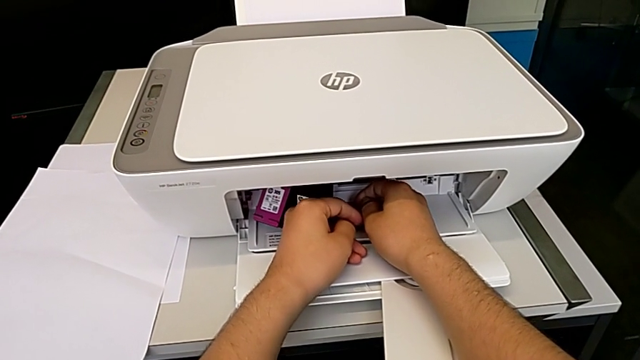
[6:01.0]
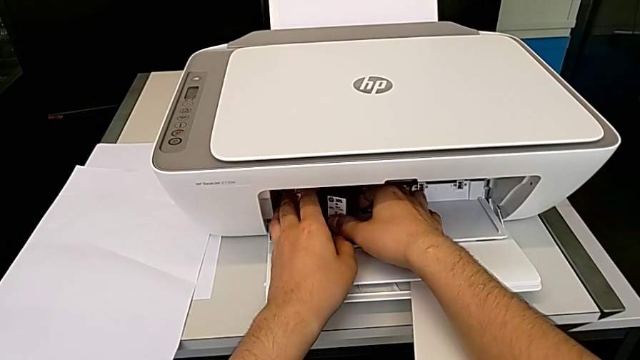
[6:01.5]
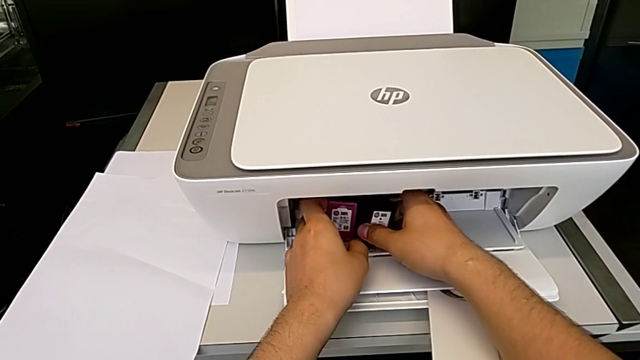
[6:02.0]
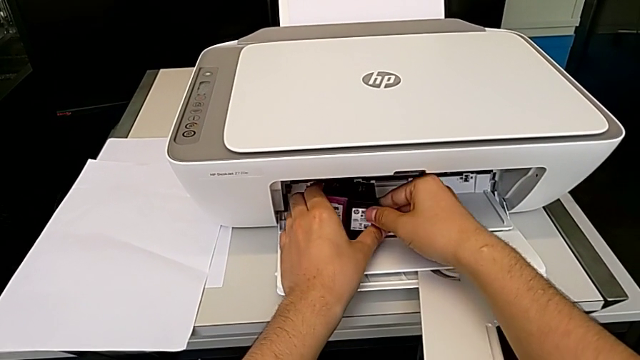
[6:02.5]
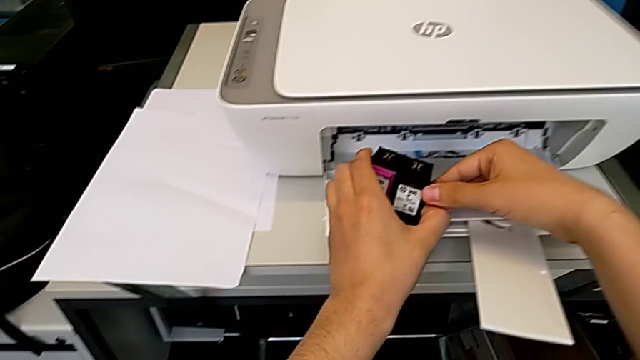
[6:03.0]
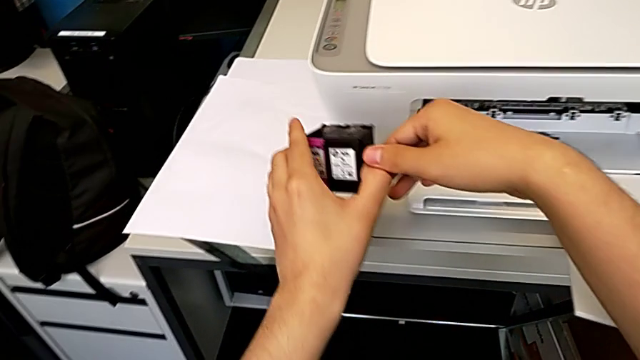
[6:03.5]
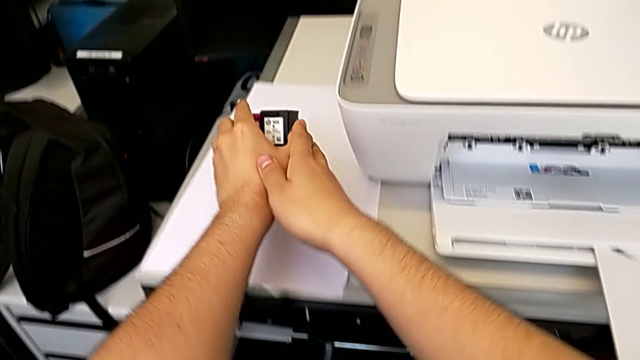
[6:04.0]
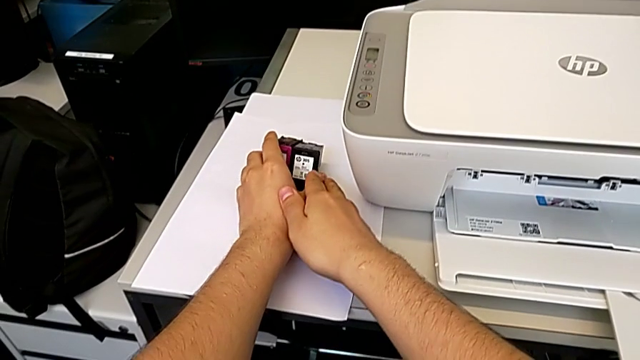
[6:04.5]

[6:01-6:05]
The camera wearer is changing the ink cartridges regularly. They grab the old ink cartridge and place it.

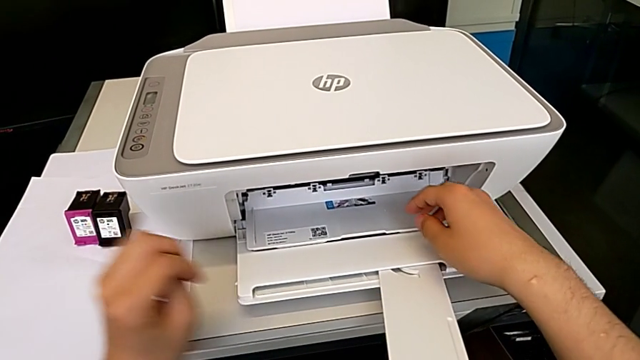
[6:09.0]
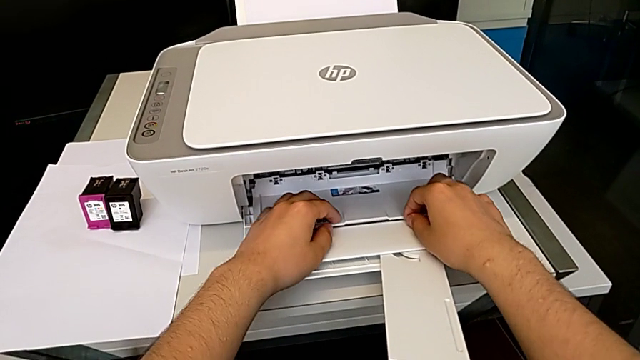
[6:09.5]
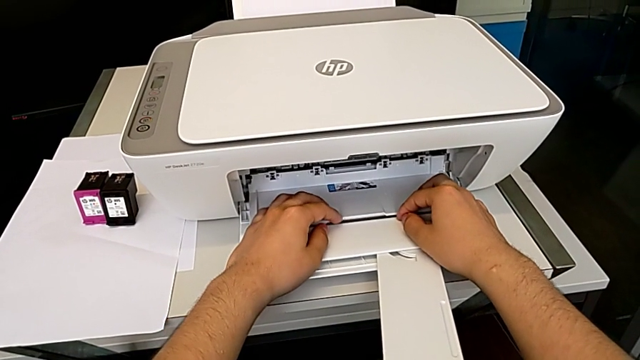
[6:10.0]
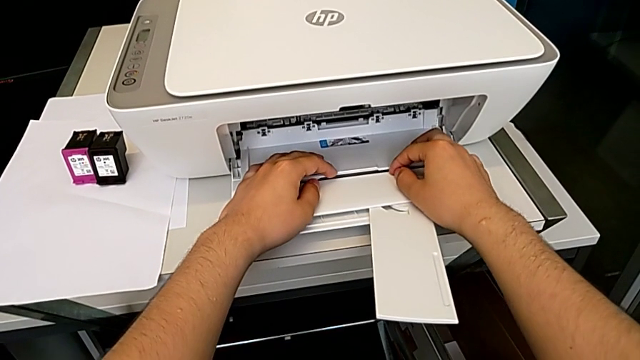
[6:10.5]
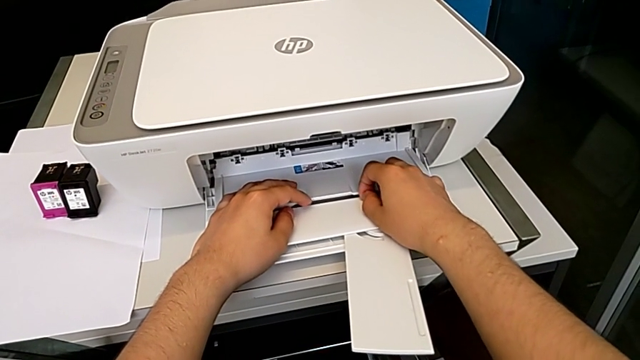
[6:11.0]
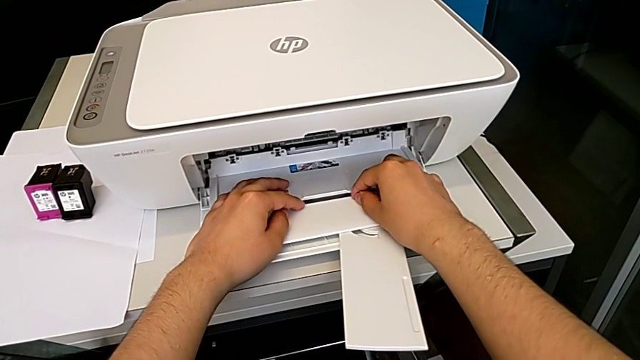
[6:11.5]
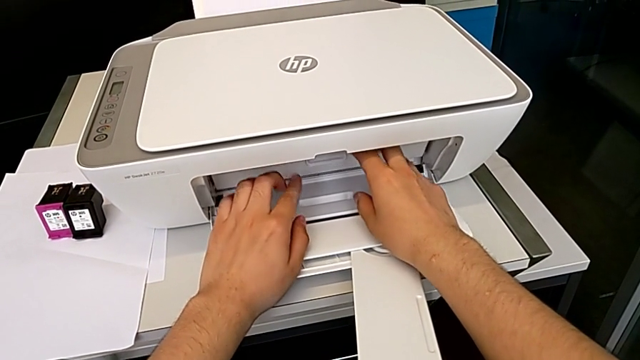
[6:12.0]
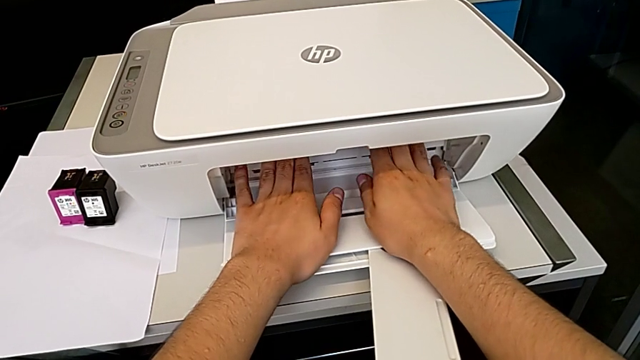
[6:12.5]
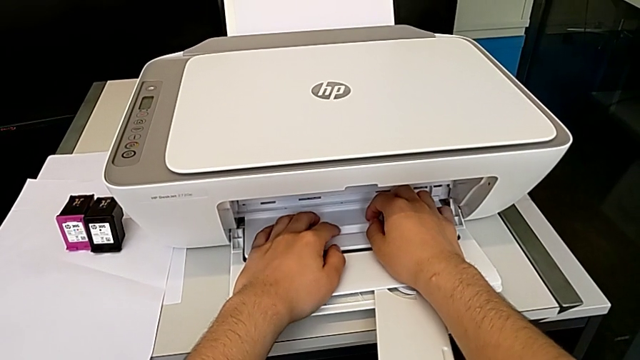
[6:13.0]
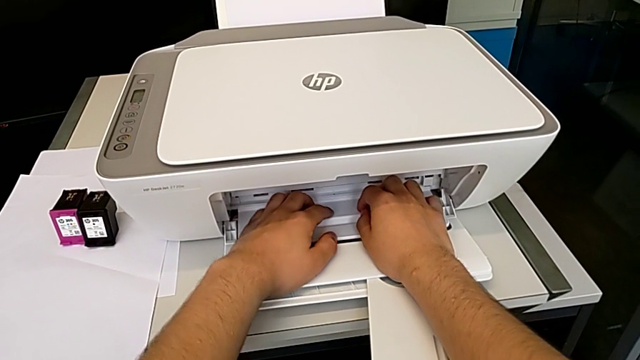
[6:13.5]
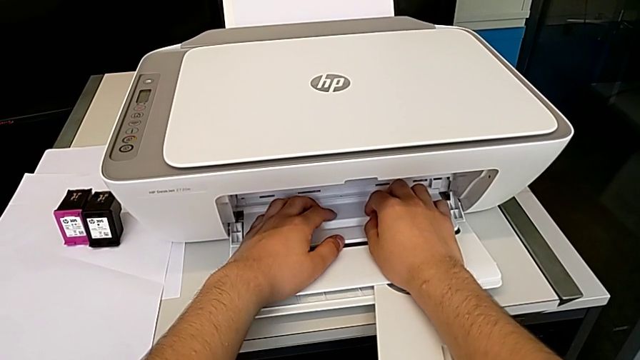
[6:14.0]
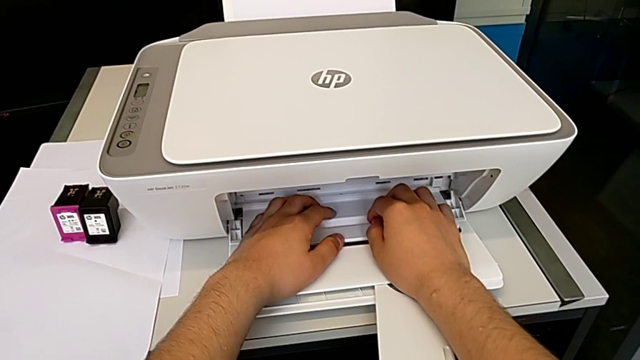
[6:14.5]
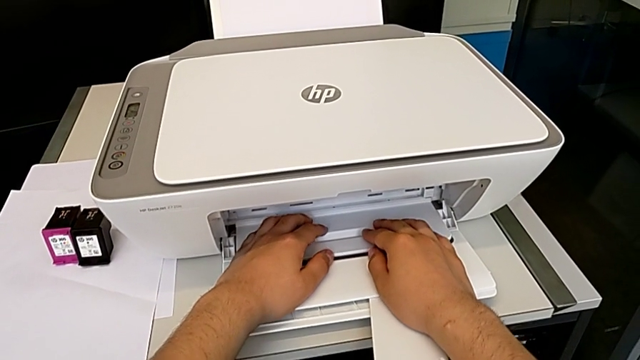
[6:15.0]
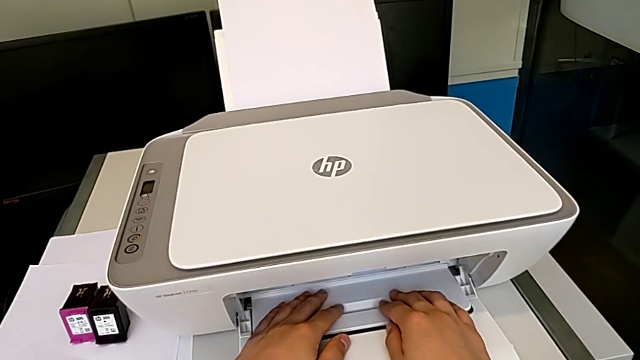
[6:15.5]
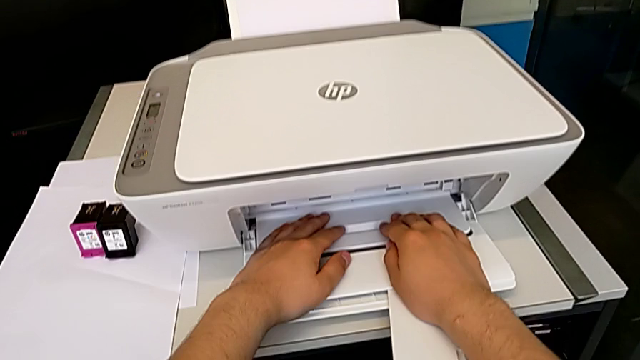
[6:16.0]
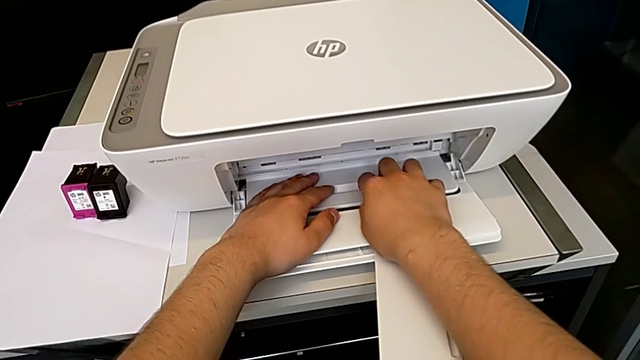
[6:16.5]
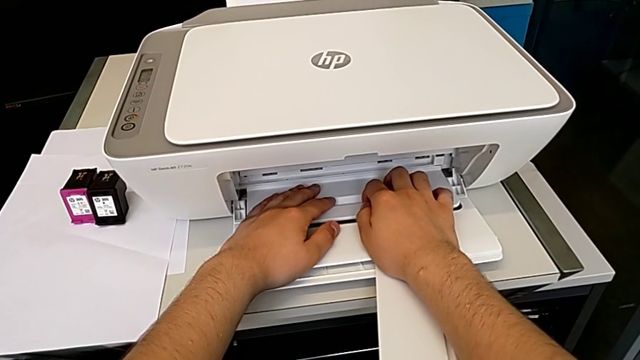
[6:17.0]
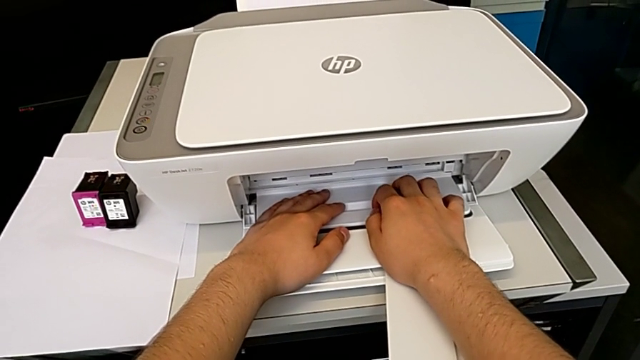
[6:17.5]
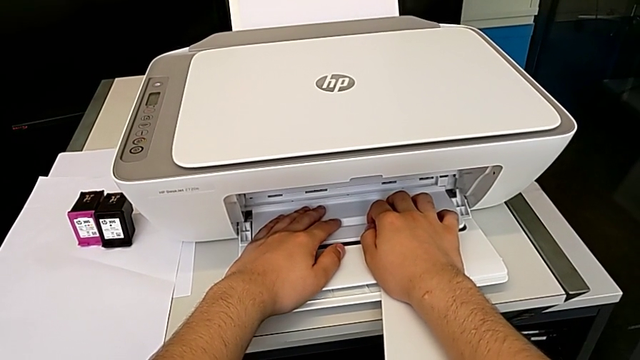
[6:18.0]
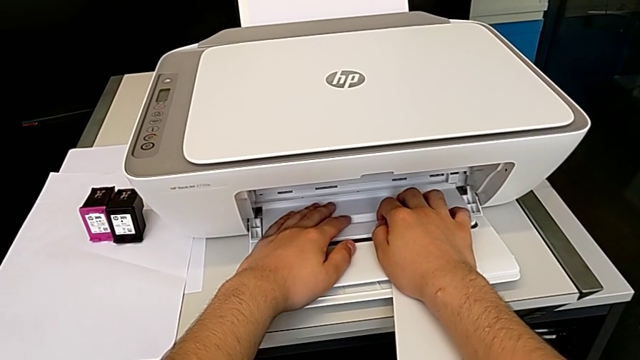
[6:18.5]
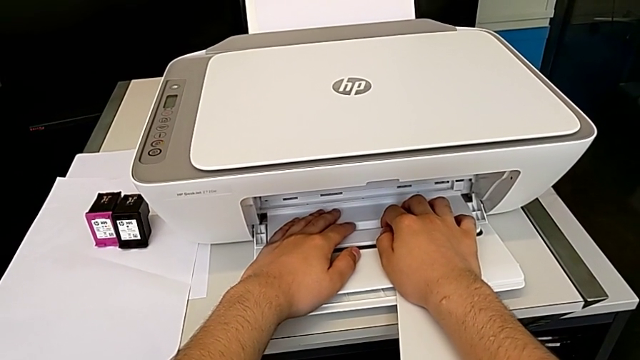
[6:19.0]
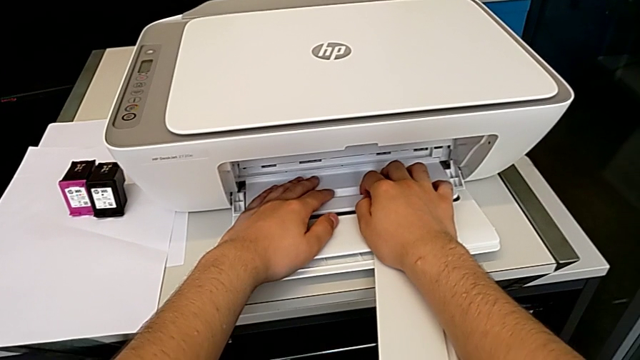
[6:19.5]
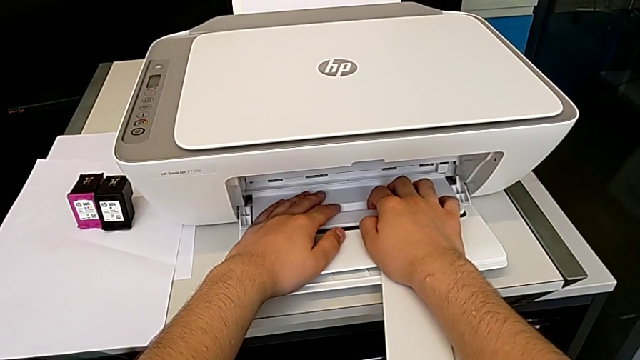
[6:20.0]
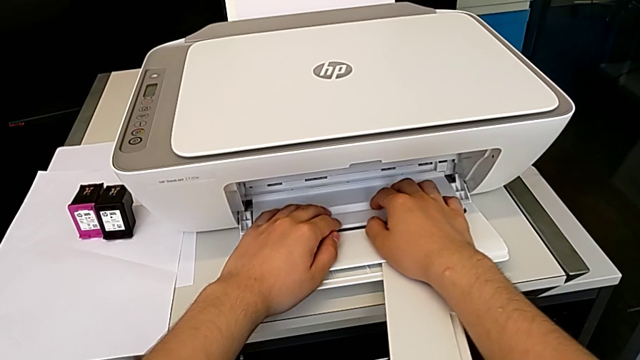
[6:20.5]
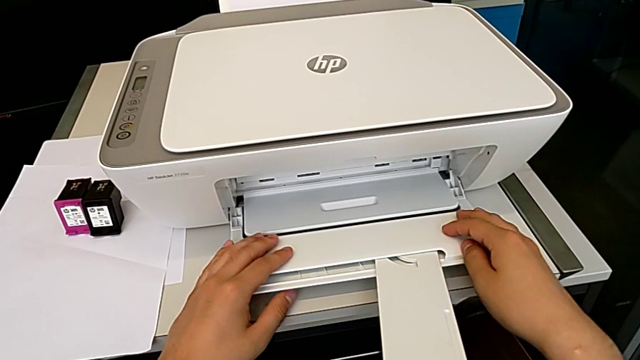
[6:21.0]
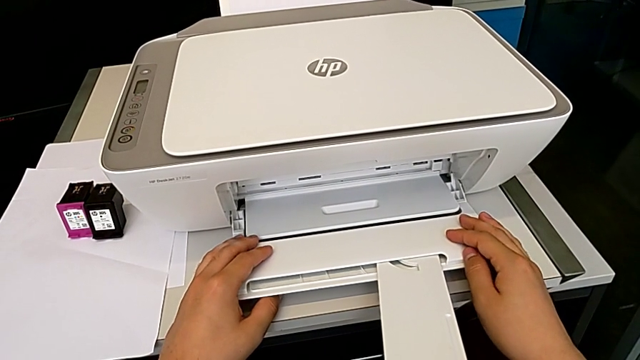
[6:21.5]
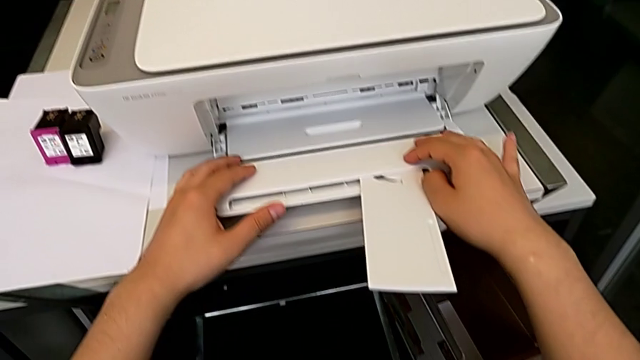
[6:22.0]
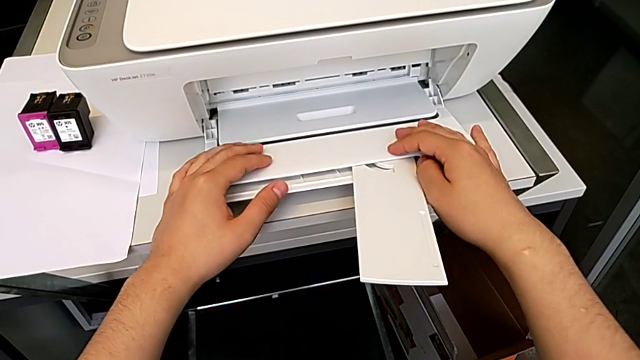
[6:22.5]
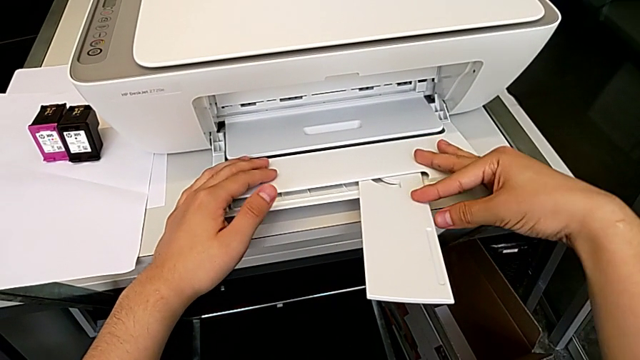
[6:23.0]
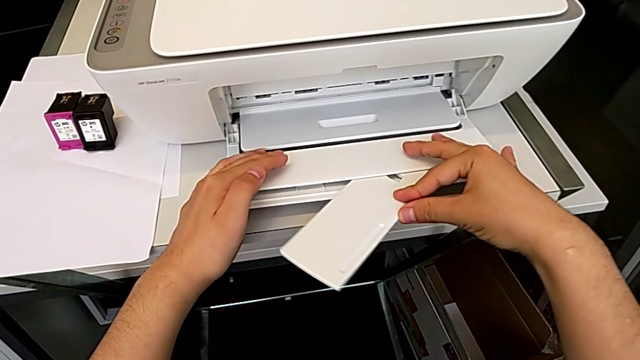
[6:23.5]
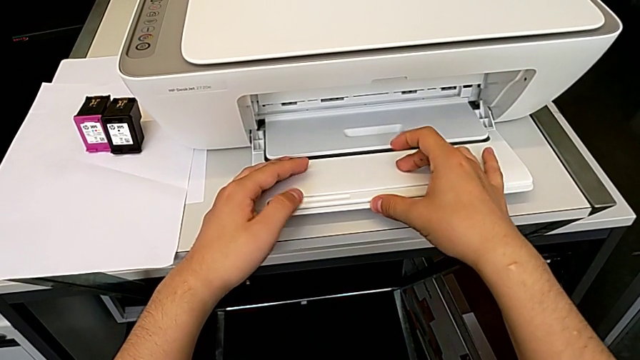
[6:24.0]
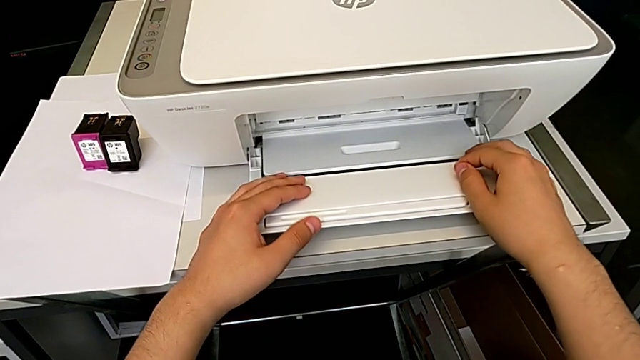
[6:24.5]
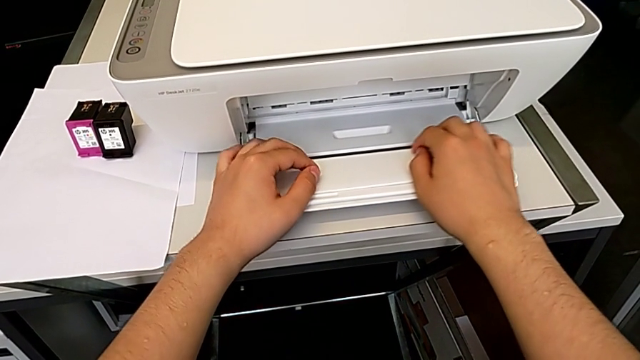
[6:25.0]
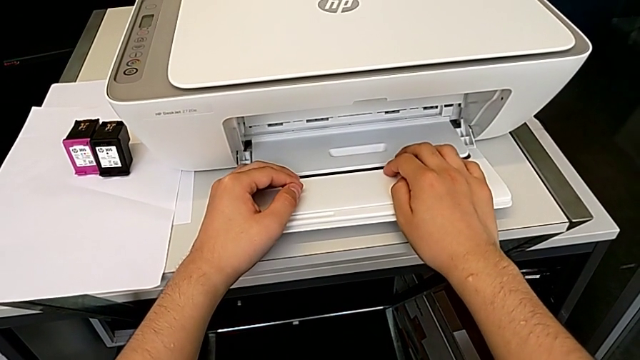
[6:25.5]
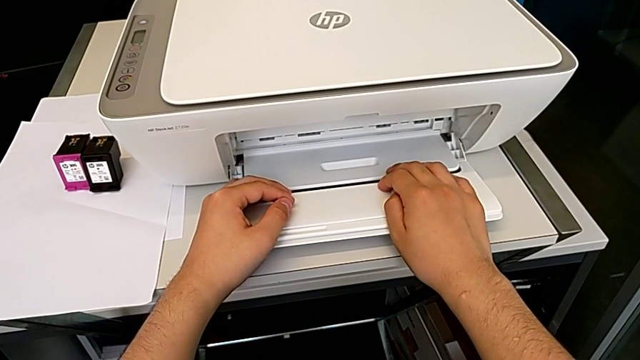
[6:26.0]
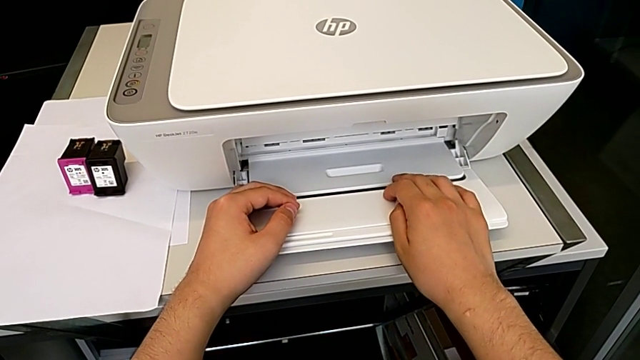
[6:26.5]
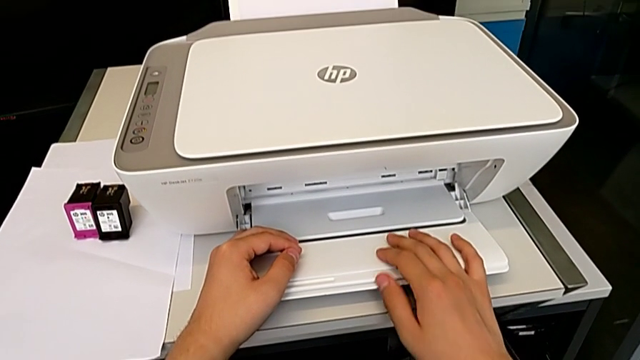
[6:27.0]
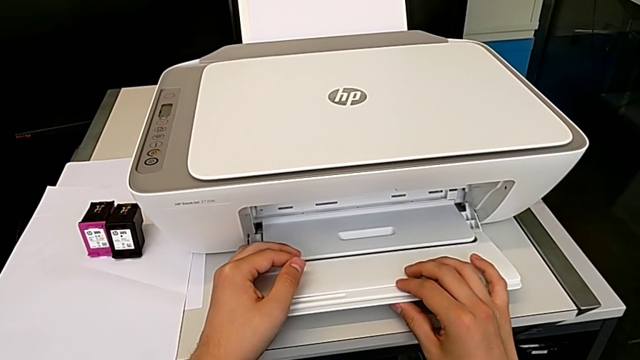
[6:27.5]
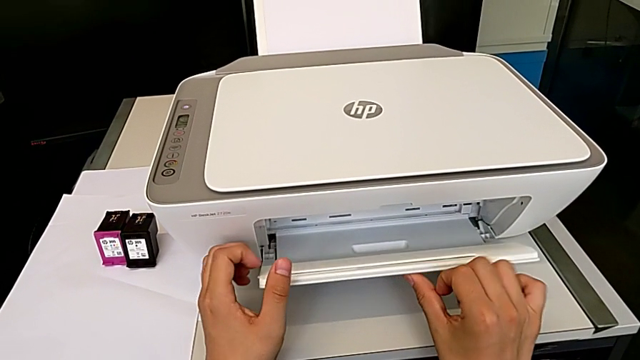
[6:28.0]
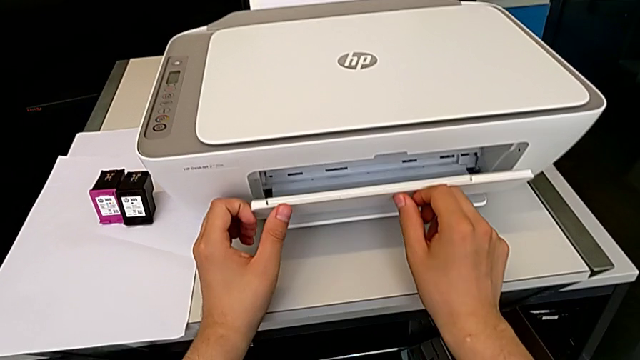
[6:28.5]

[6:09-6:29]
The camera wearer is closing the printer. They close the cartridge gate, close the folding paper tray and close the extending paper tray.
